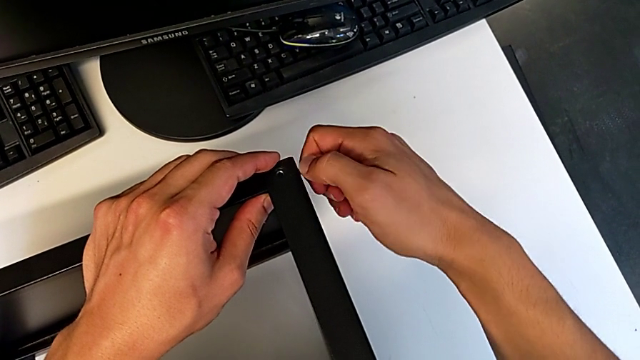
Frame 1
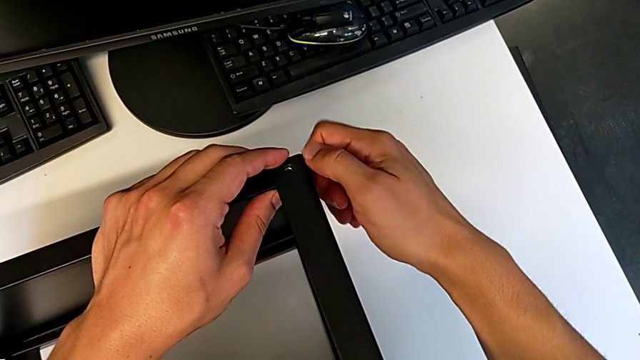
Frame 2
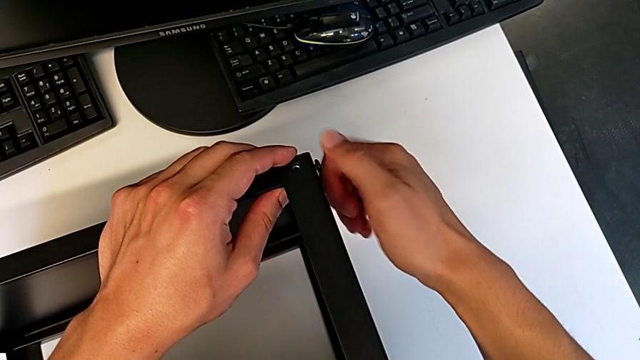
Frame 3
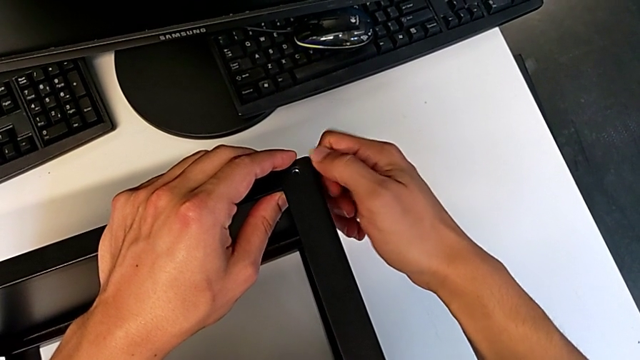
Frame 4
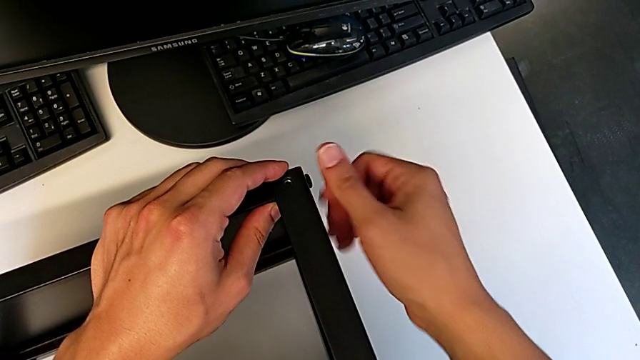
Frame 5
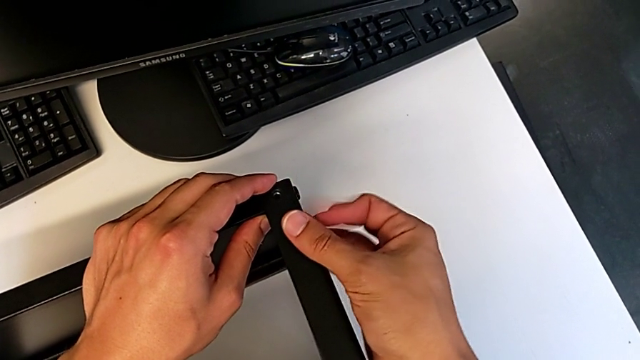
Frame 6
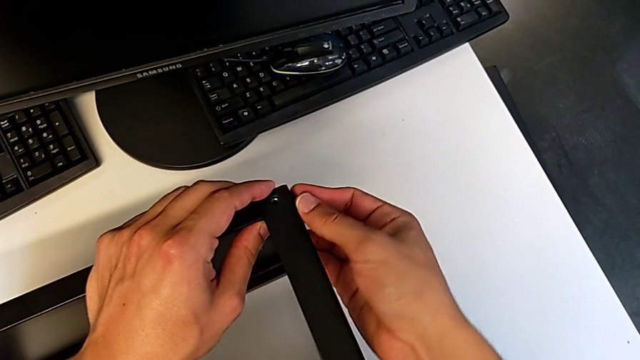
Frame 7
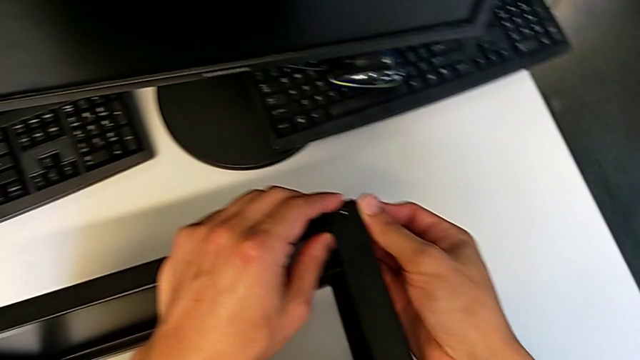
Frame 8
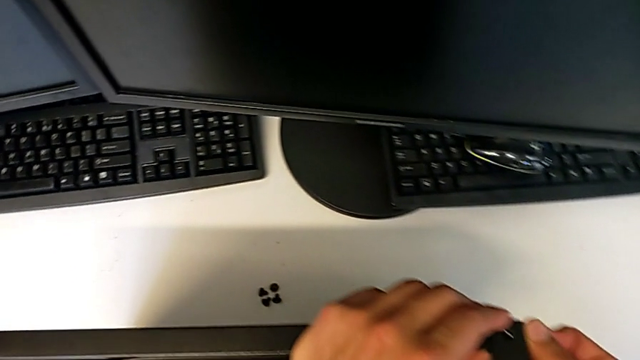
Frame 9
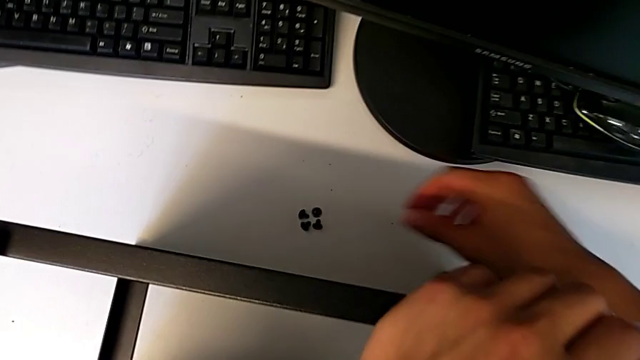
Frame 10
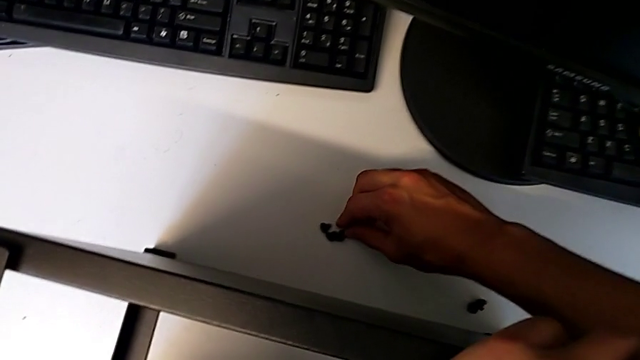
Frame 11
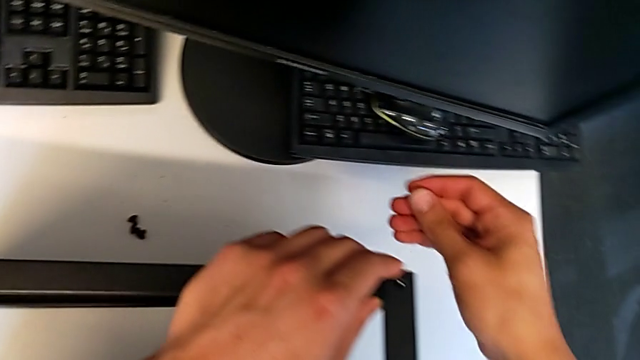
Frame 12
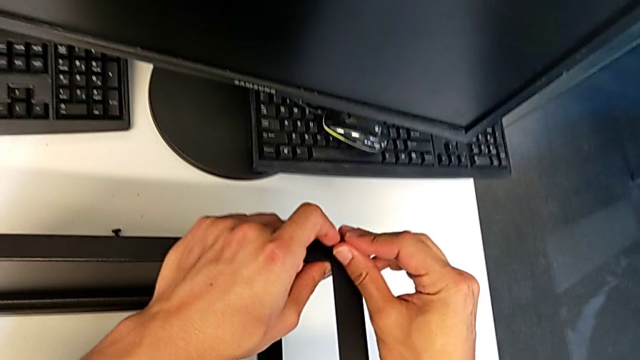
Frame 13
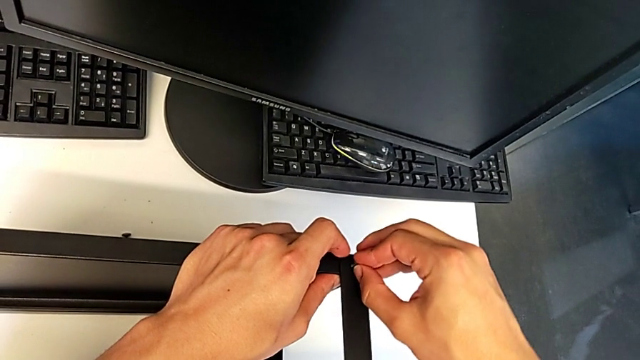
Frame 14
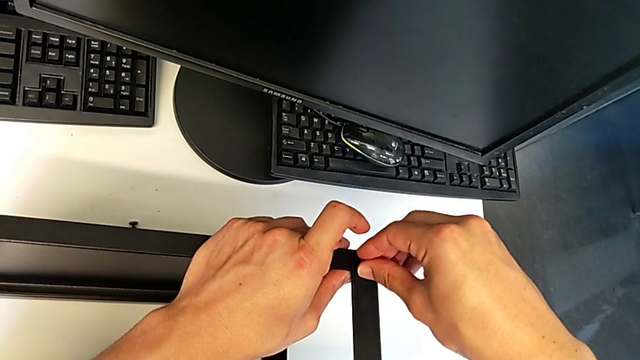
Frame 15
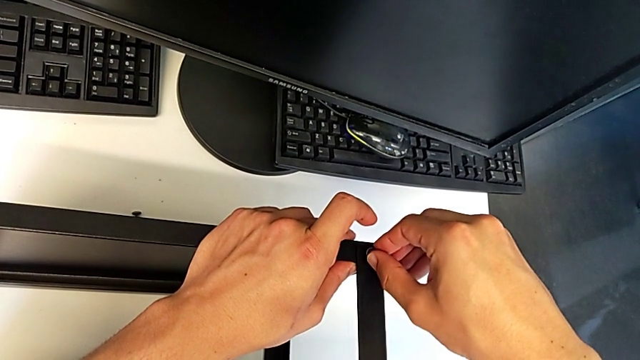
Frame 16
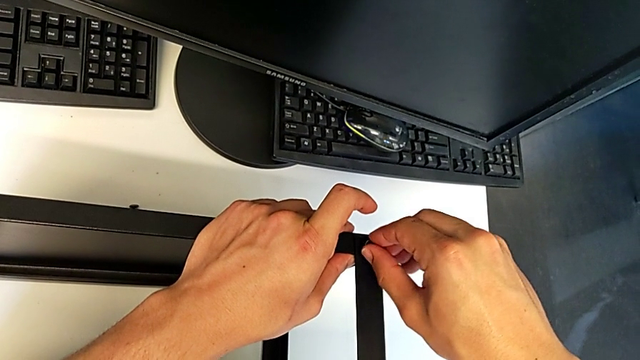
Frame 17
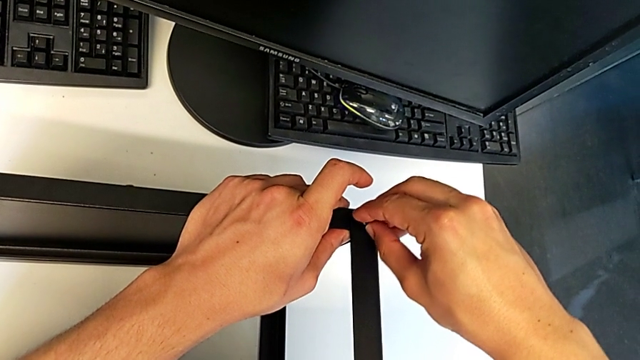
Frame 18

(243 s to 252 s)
The camera wearer is assembling the top table to the first leg. They keep screwing the hex socket head, grab the second hex socket head, insert it and begin to screw it.

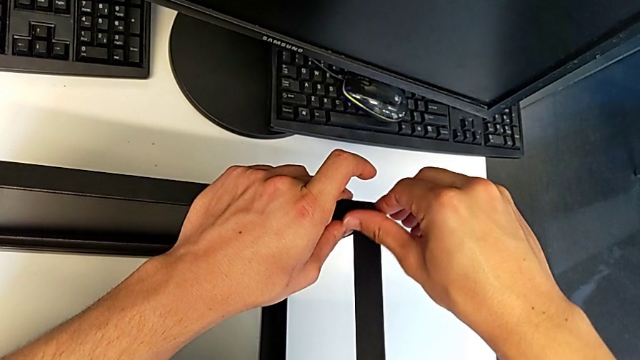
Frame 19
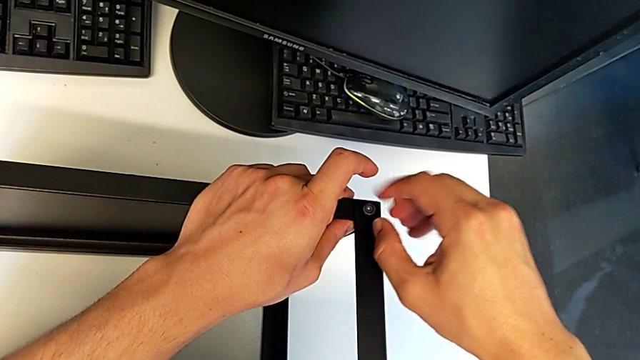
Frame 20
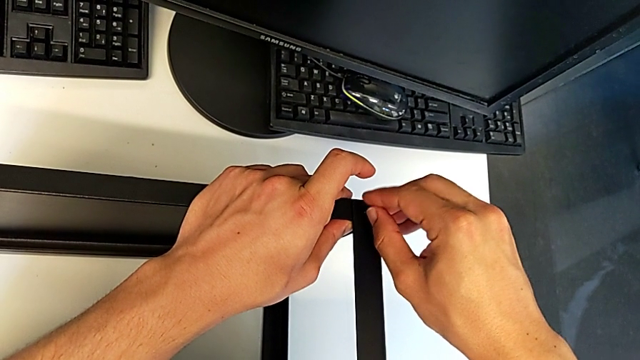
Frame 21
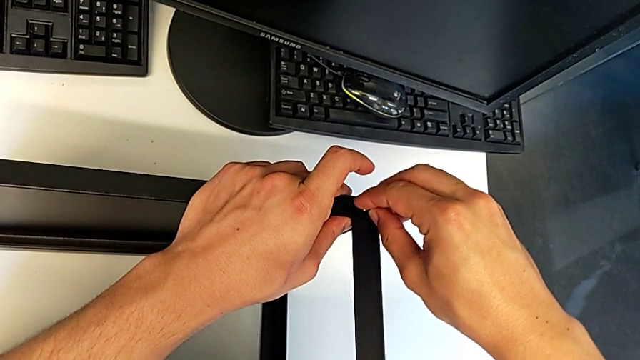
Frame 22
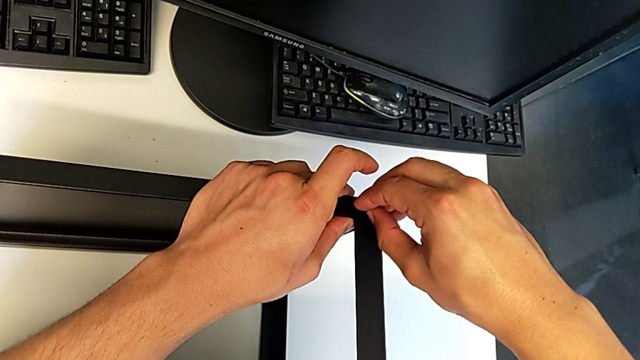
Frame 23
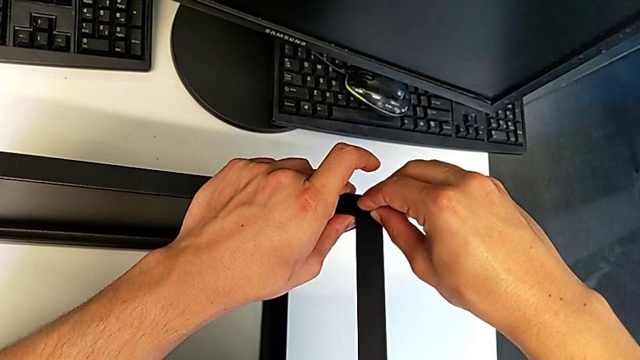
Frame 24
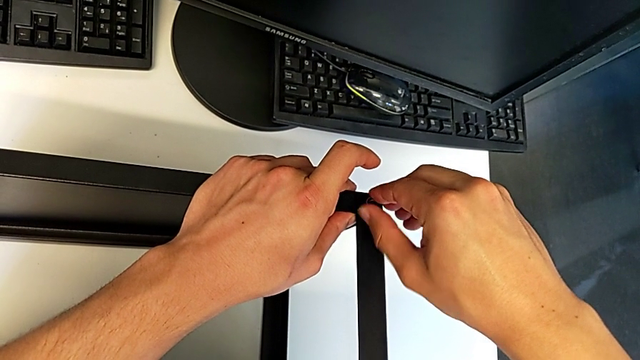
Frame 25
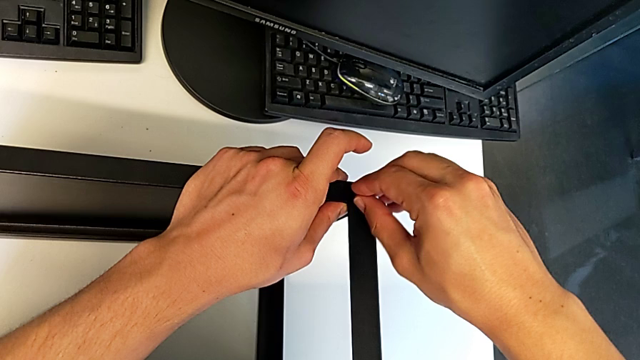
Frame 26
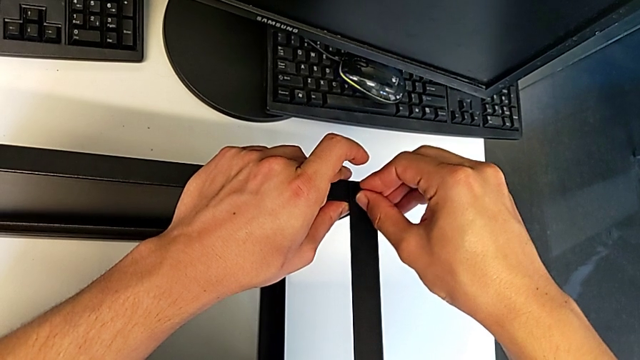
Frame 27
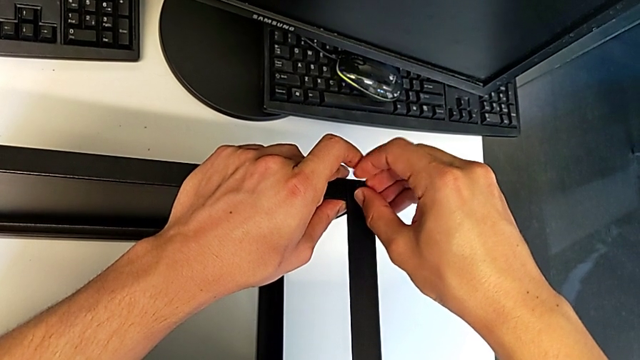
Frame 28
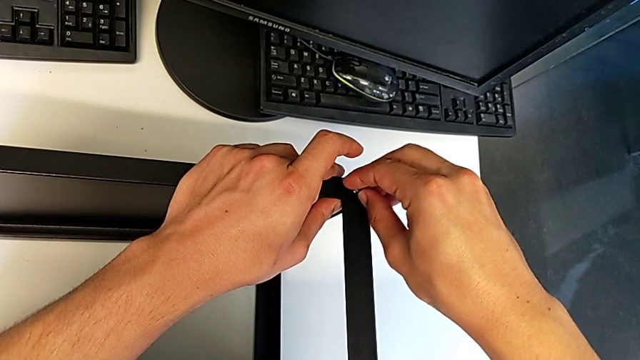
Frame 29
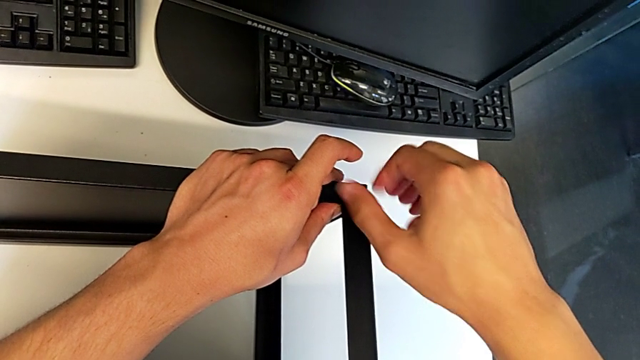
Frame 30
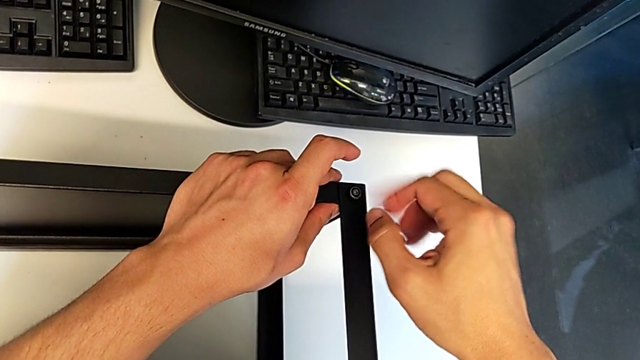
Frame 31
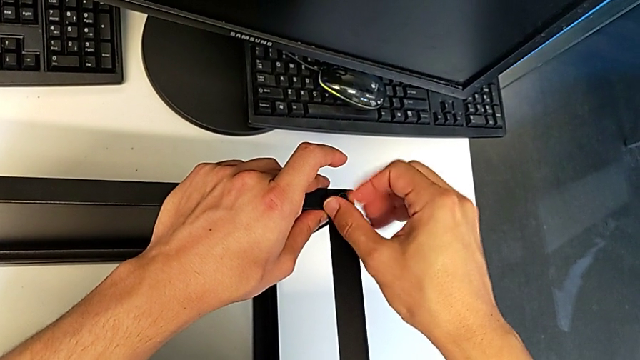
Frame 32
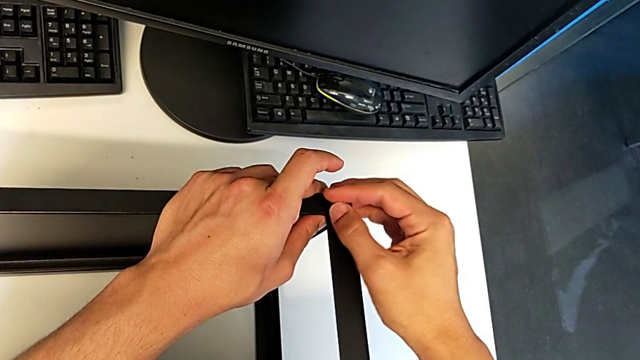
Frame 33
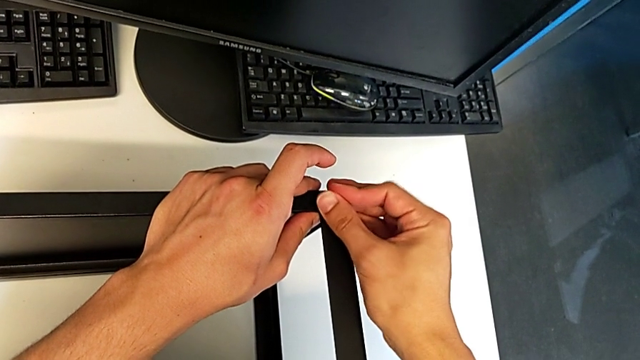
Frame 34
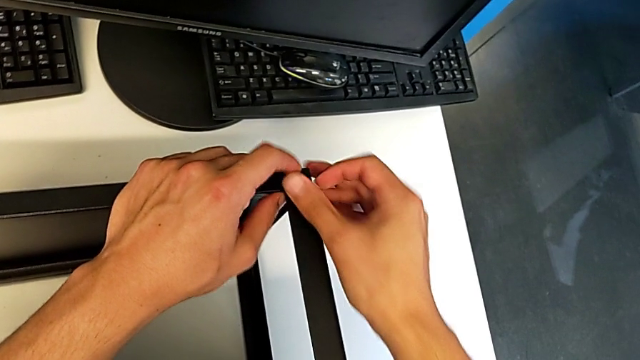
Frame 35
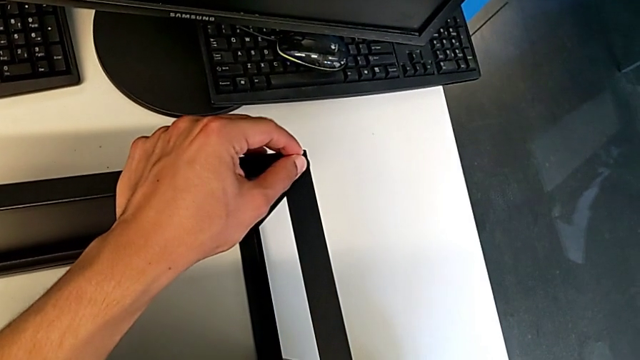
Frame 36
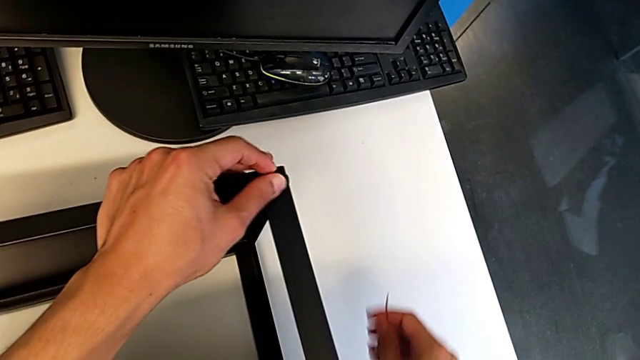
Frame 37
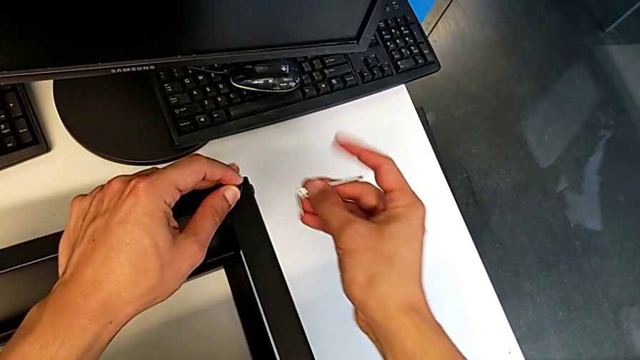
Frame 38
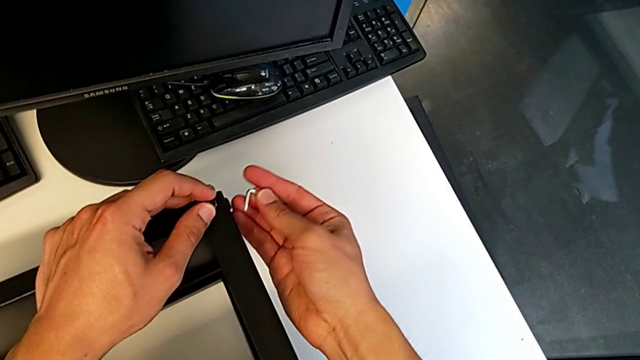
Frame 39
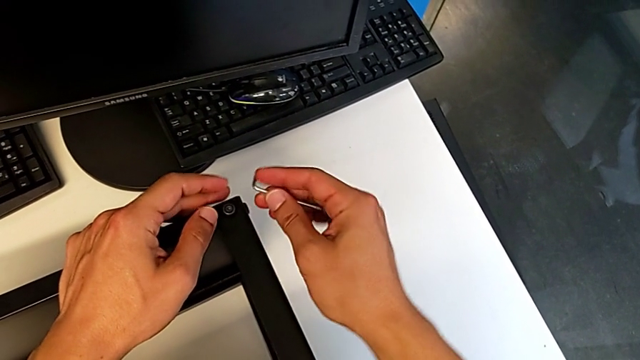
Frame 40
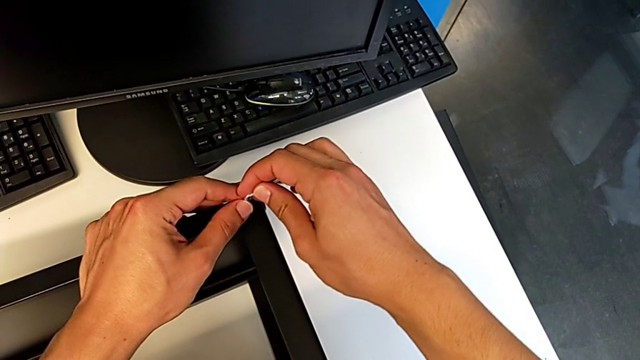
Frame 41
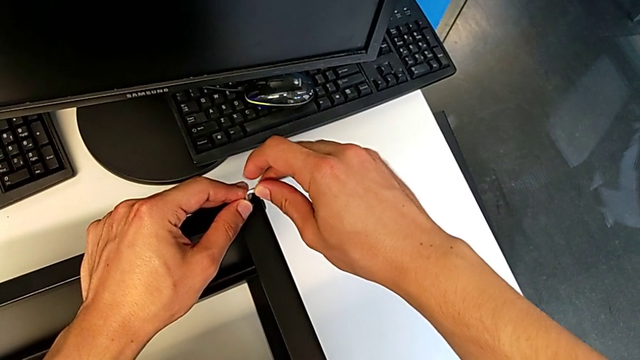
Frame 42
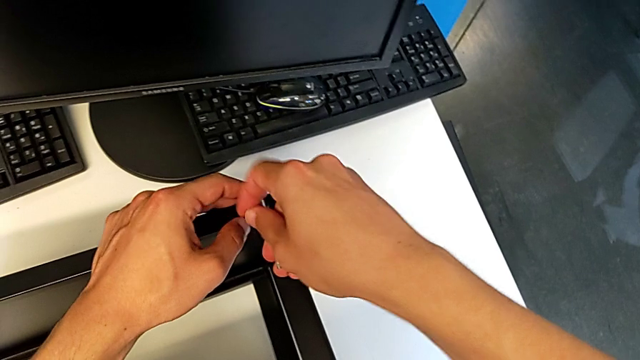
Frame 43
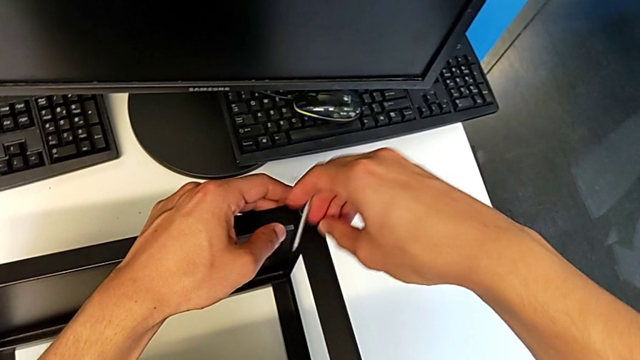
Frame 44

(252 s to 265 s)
The camera wearer is assembling the top table to the first leg. They keep screwing the second hex socket head, grab the Allen wrench and begin to screw the first hex socket head.
